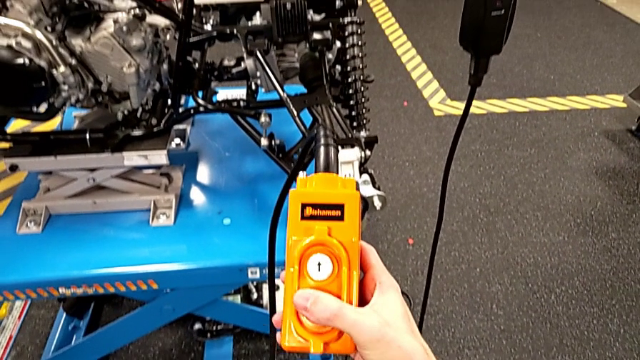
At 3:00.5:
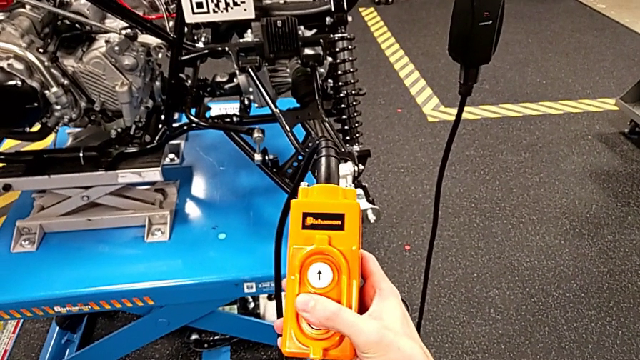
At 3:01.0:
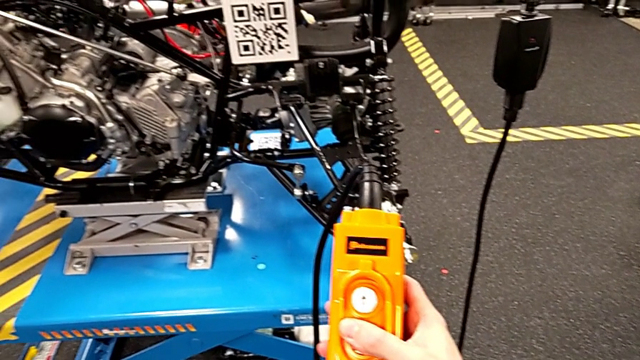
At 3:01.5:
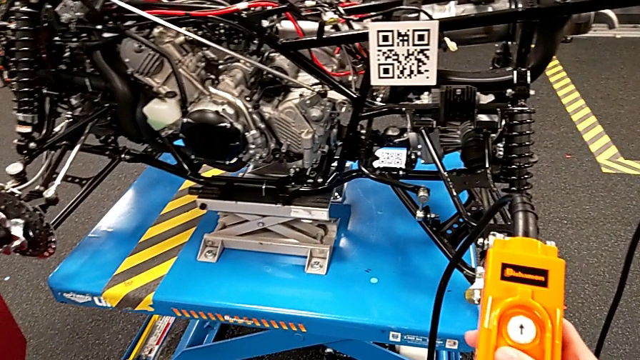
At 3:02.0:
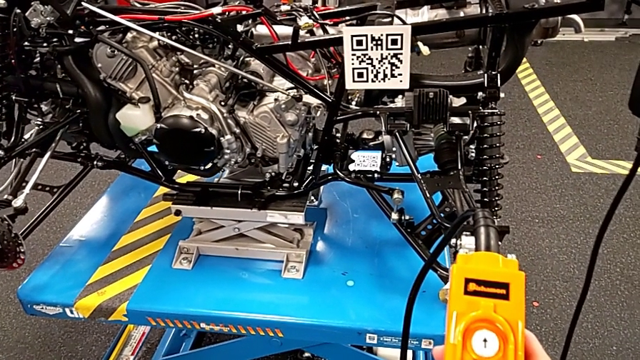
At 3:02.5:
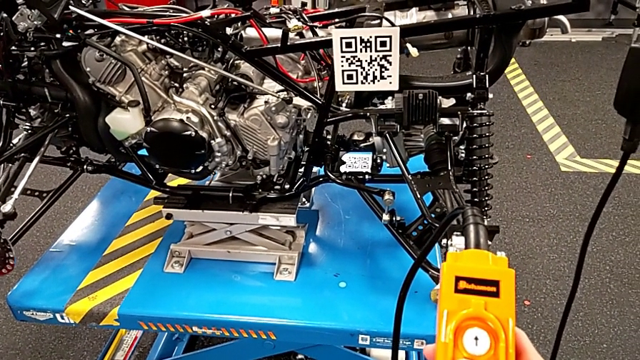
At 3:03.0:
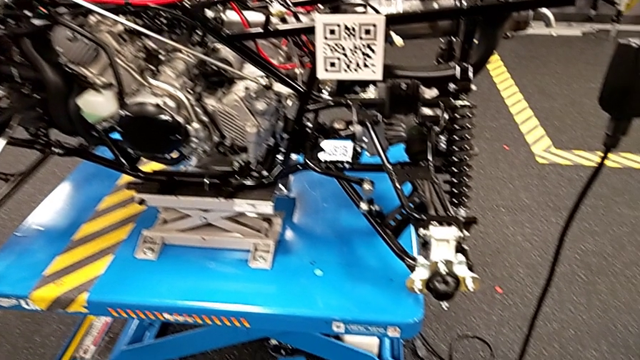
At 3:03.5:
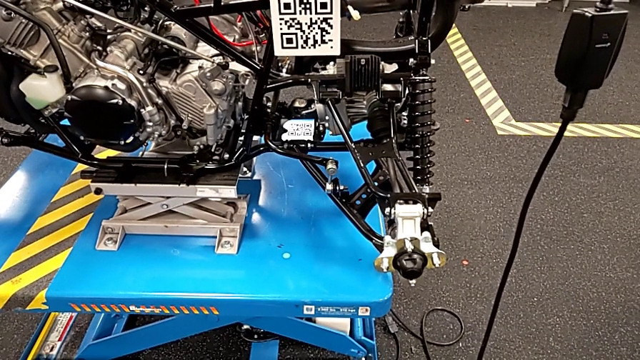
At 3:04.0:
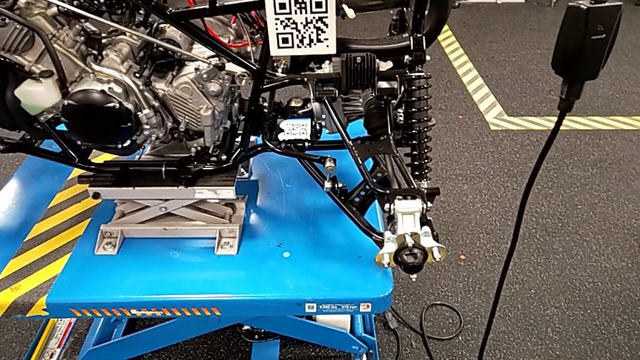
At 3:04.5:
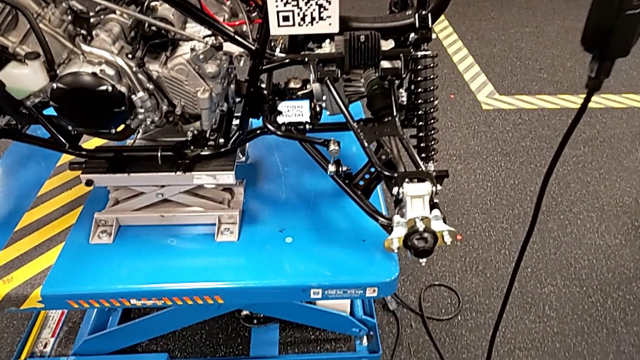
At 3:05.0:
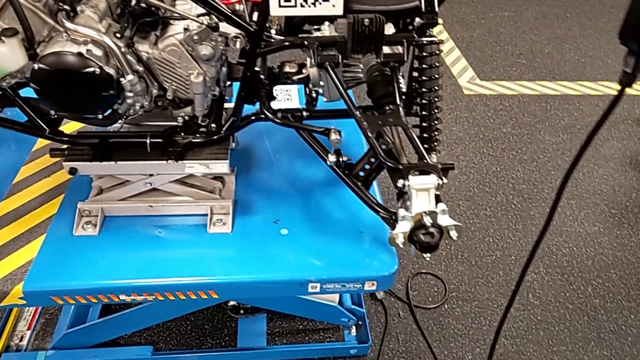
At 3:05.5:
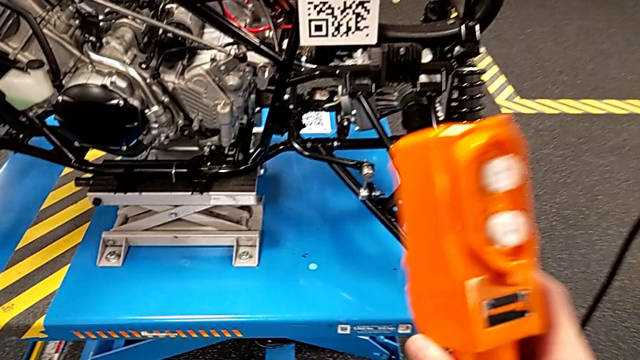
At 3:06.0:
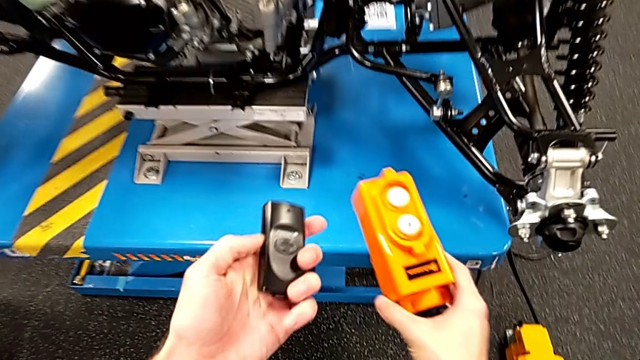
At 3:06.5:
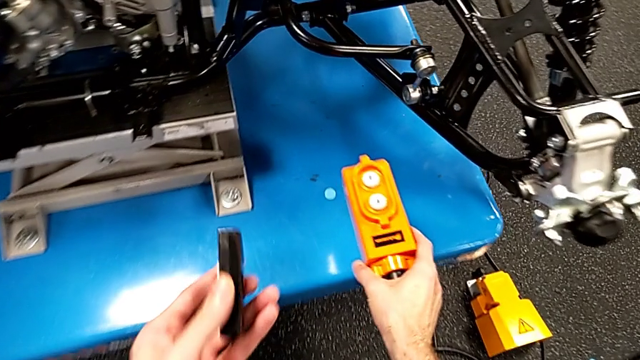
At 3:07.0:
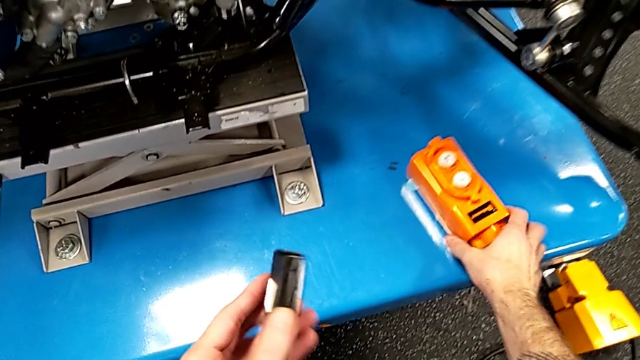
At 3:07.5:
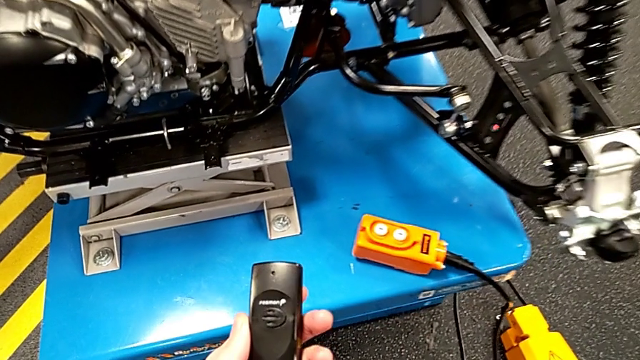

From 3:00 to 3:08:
The camera wearer is grabbing an orange controller to lift and lower the ATV. They press the button down, place the ratchet with the right hand and rotate the quality control bench with the left hand.

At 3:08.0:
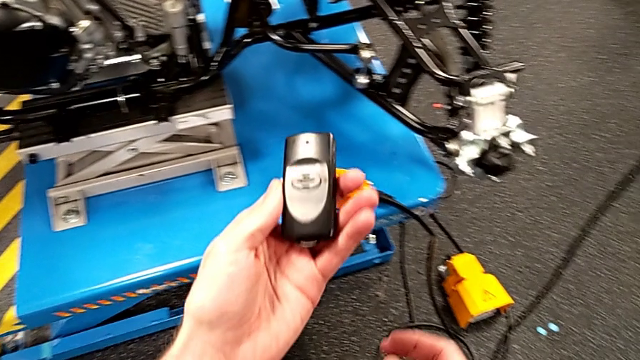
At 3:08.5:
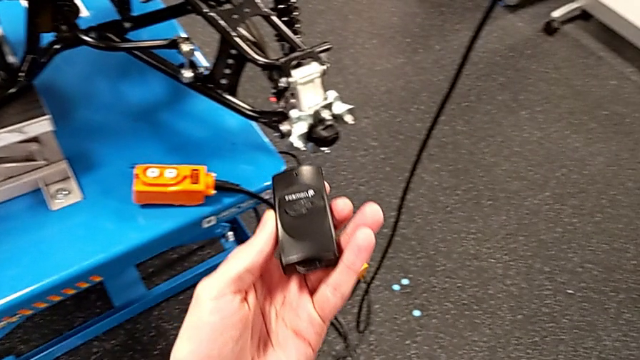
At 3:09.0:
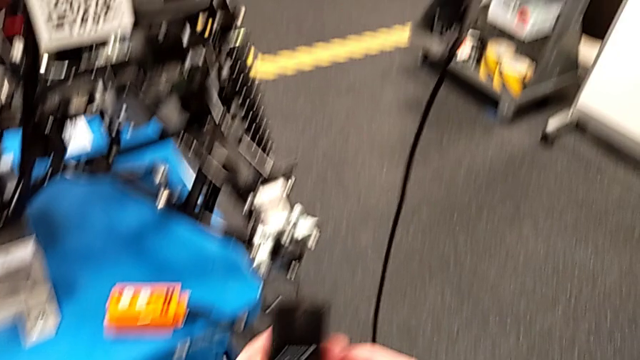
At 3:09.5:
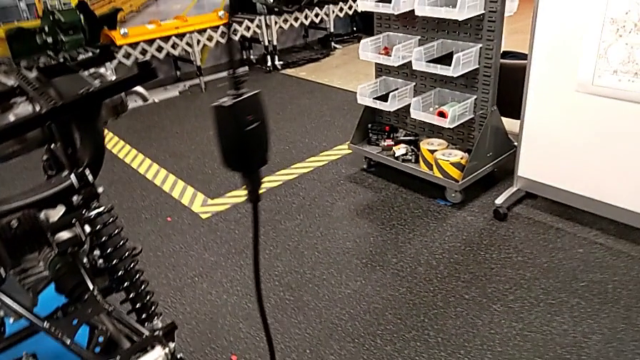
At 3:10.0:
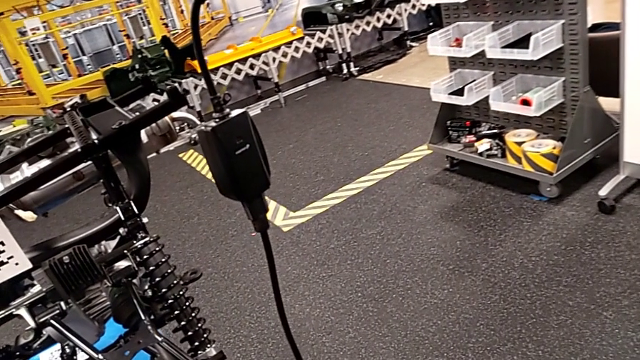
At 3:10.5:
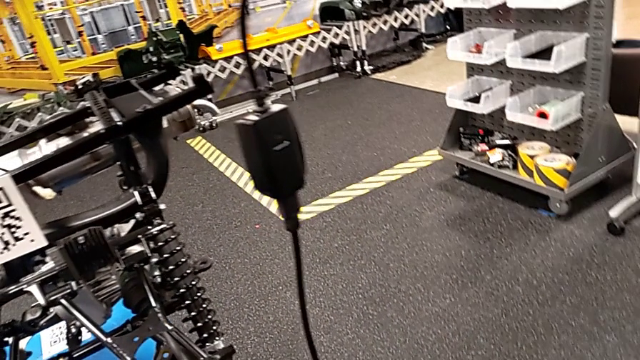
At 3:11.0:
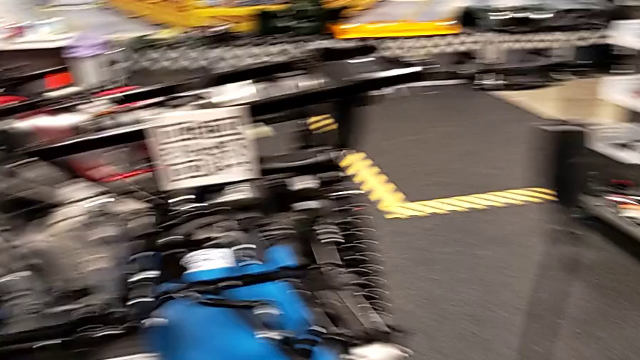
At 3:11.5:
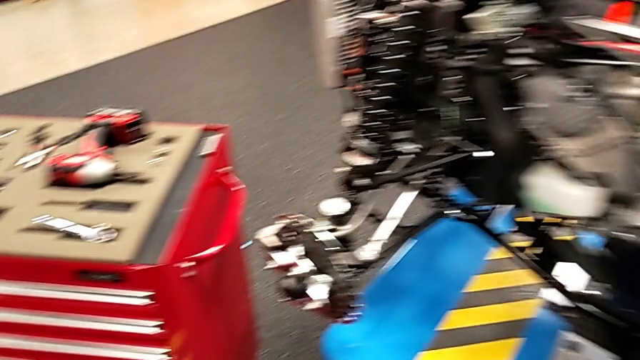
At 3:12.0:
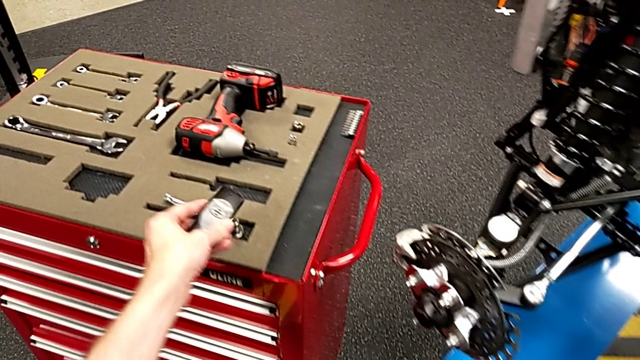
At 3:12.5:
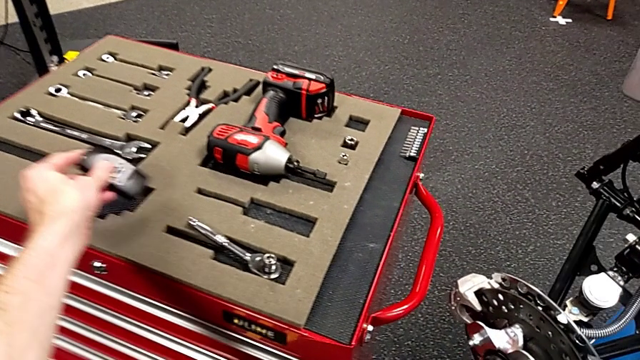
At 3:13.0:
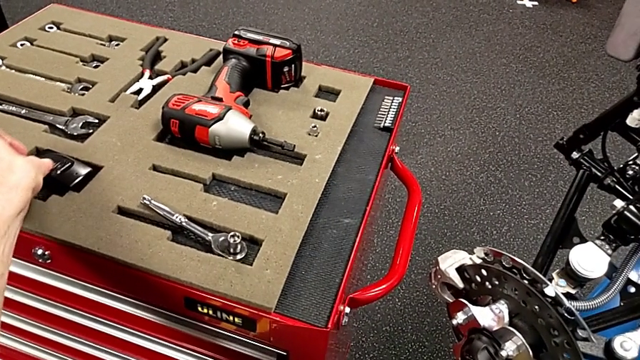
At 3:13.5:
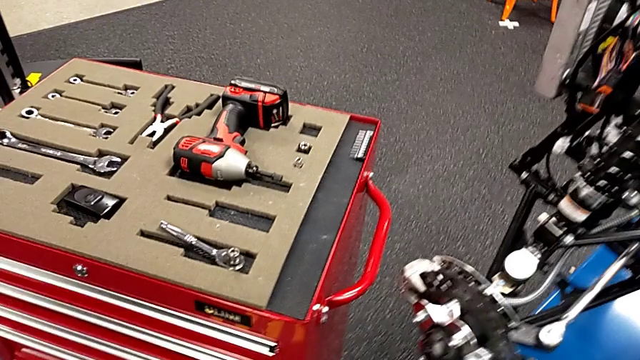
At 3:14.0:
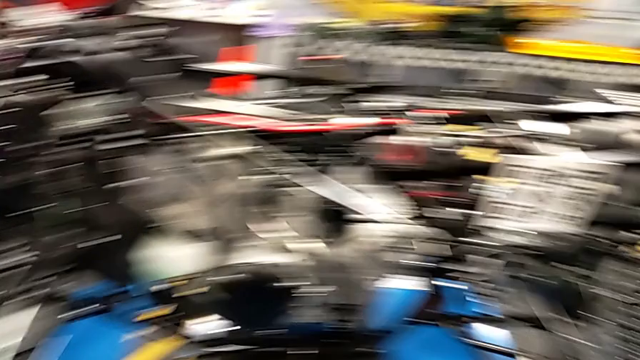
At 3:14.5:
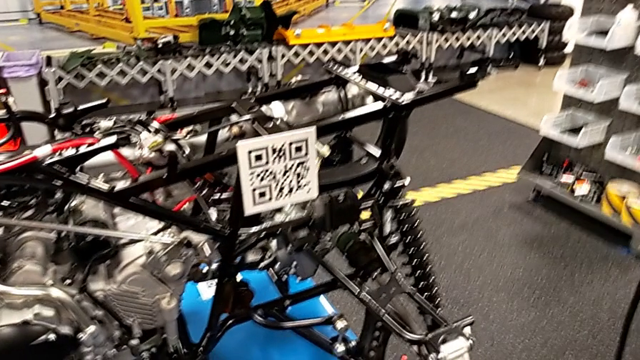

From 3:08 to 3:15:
The camera wearer turns off the cable power supply and the black controller. They press the quality control bench and place the black quality control bench.

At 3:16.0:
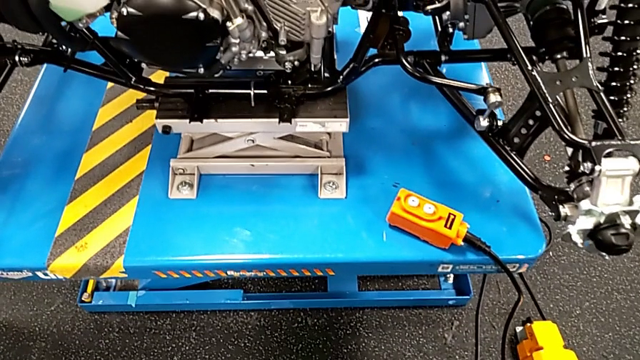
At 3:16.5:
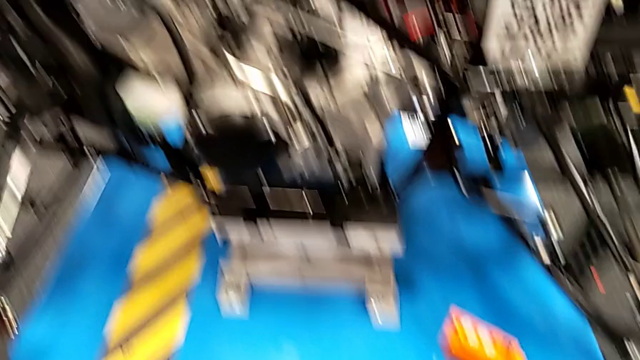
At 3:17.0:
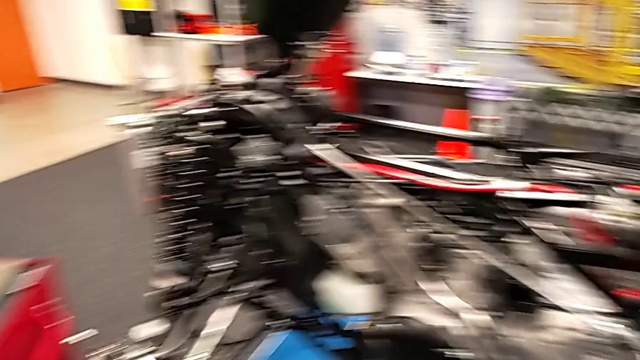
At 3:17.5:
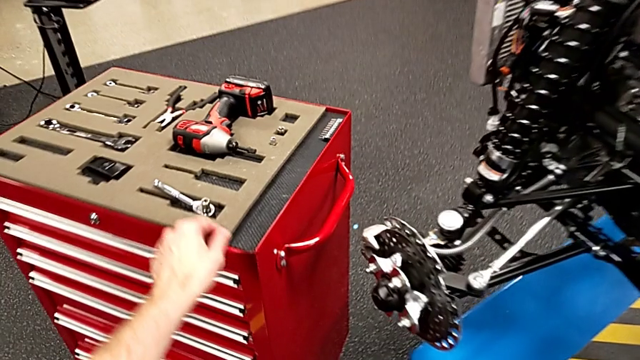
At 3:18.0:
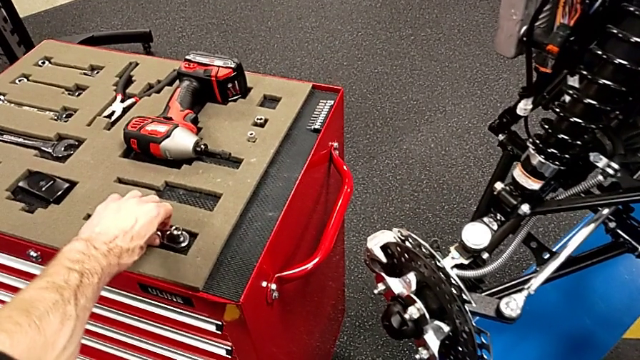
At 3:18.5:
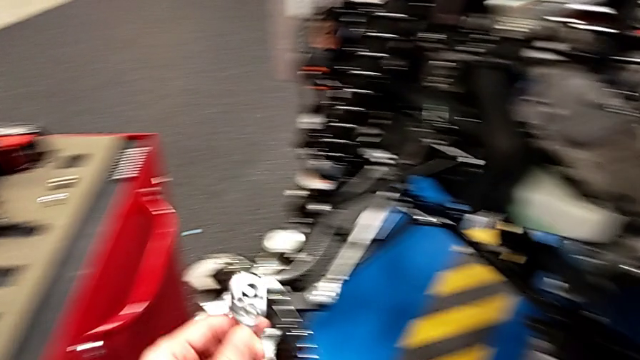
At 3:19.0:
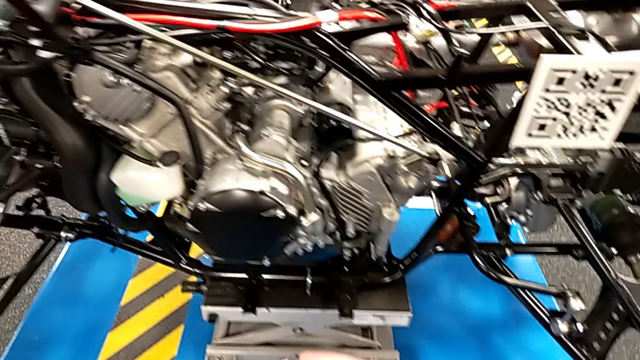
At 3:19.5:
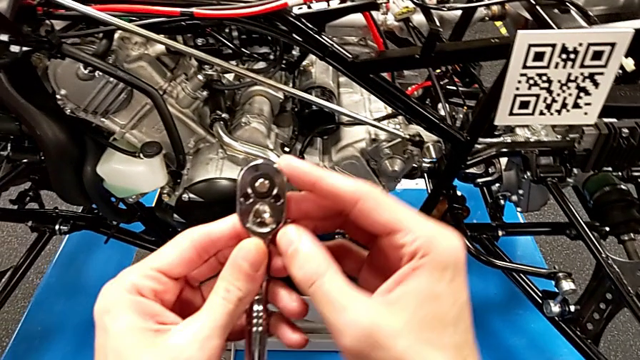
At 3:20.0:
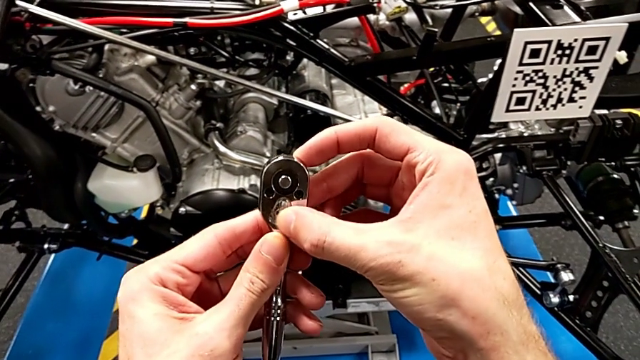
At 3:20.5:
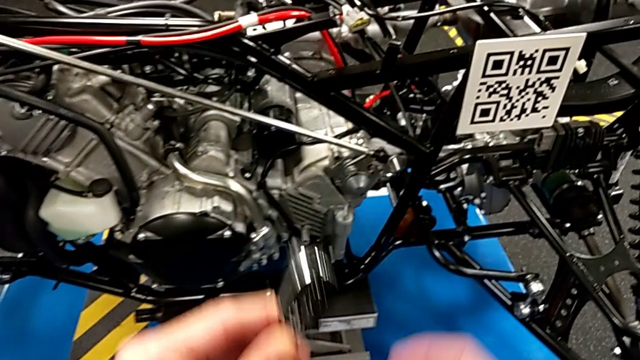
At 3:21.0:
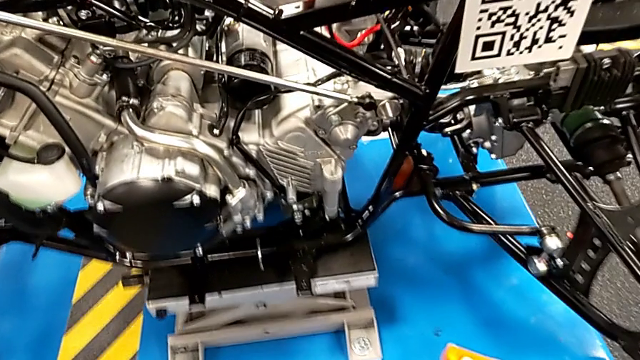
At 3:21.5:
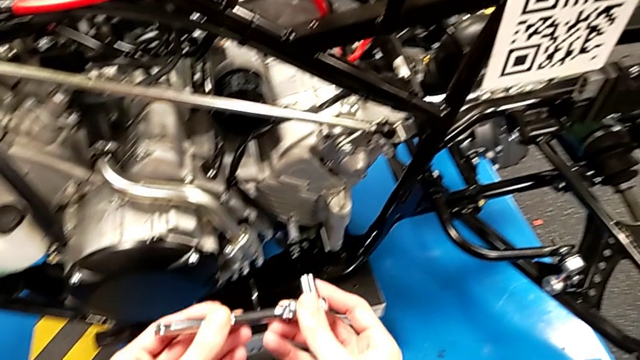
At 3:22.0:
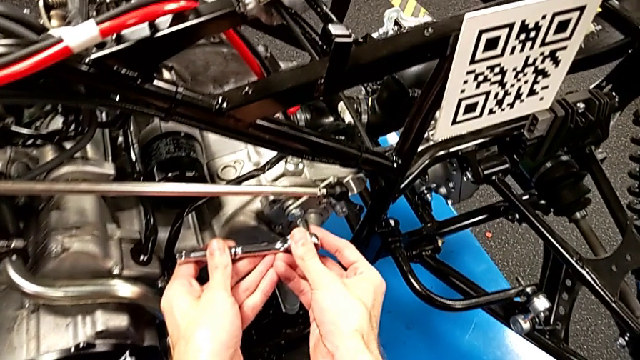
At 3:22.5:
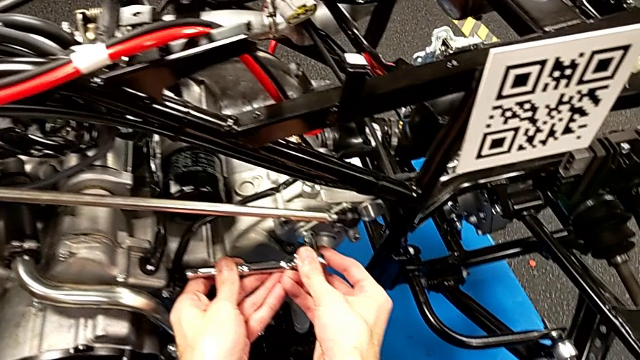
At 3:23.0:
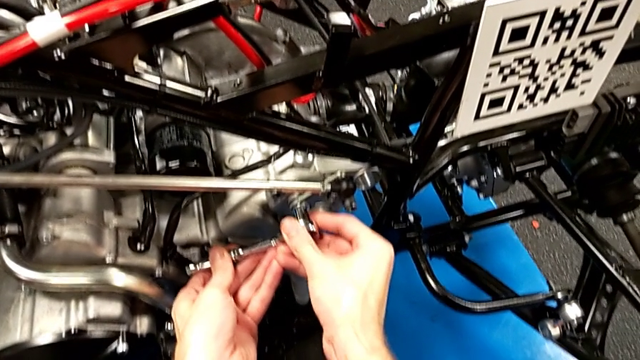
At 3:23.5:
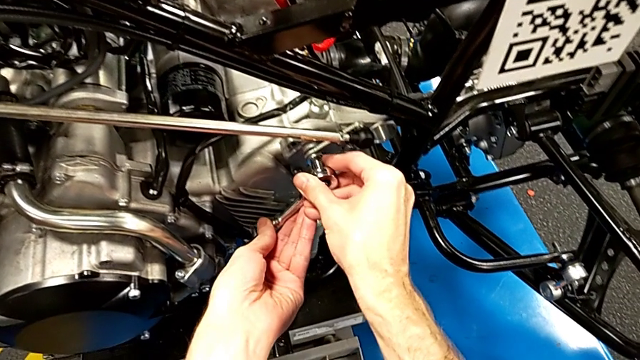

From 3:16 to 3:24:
The camera wearer is grabbing the ratchet and tightening the bolts. They grab the ratchet, slide the ratchet adjuster, insert the ratchet and wrongly unscrew the bolt.
